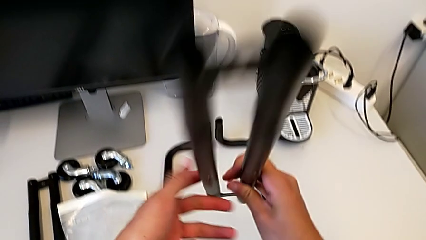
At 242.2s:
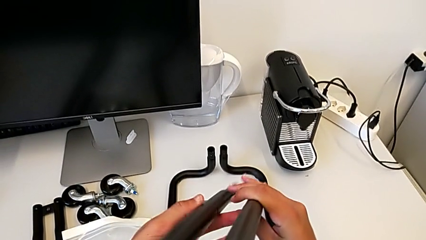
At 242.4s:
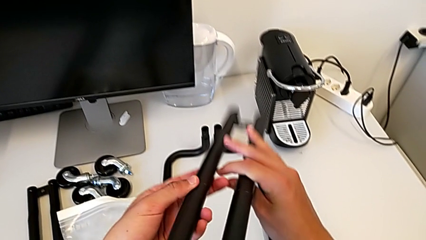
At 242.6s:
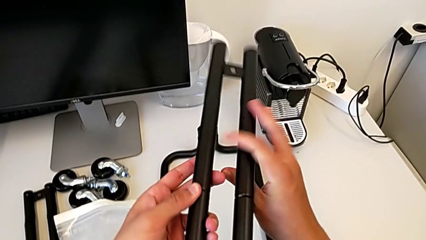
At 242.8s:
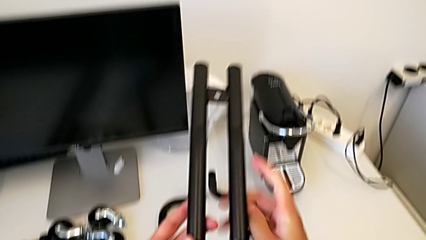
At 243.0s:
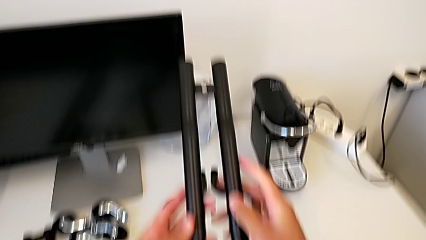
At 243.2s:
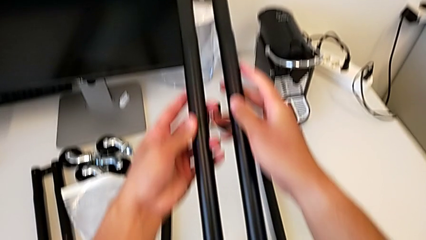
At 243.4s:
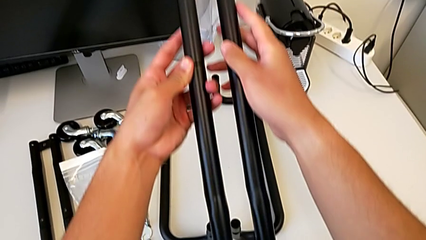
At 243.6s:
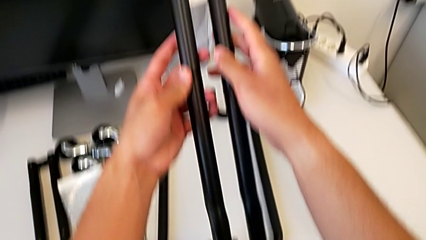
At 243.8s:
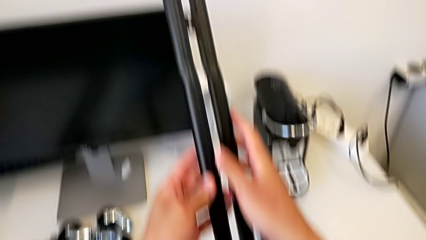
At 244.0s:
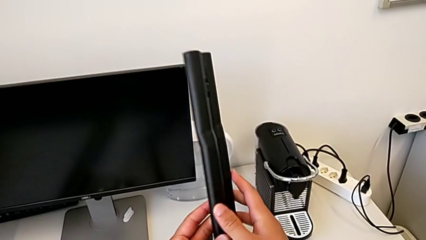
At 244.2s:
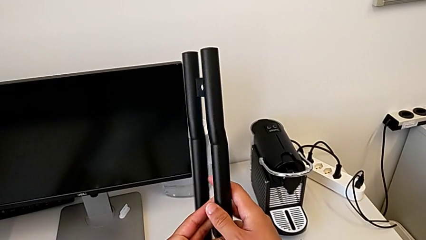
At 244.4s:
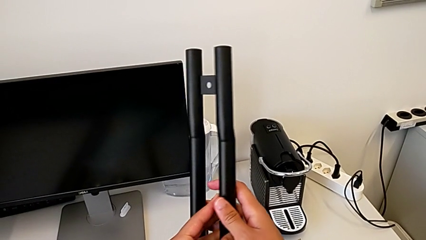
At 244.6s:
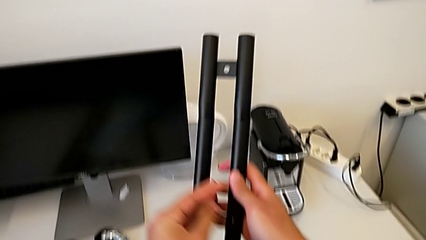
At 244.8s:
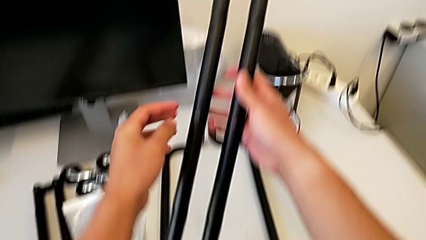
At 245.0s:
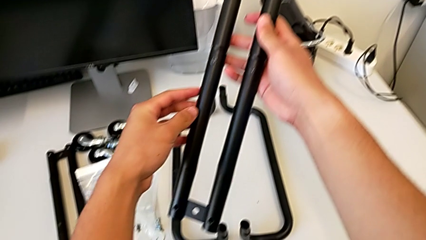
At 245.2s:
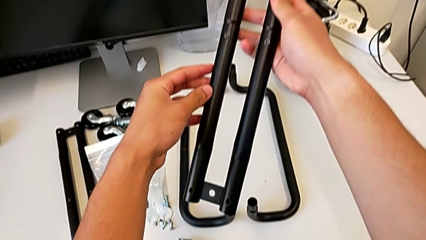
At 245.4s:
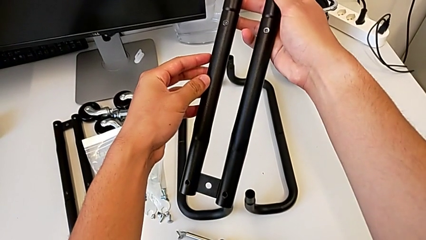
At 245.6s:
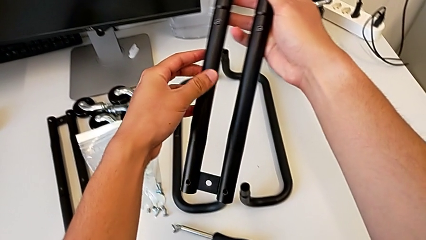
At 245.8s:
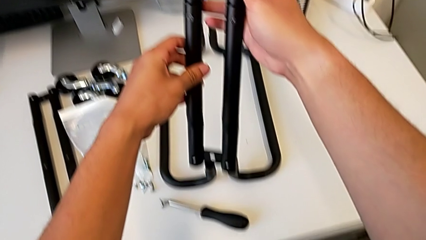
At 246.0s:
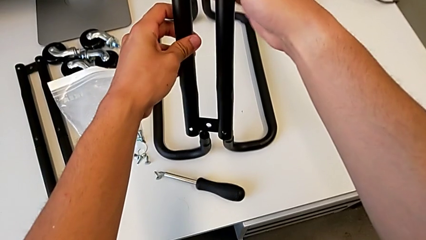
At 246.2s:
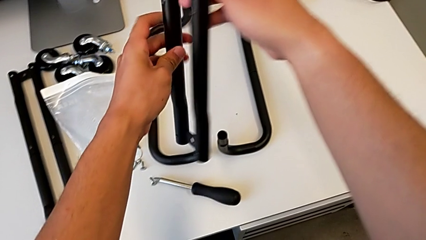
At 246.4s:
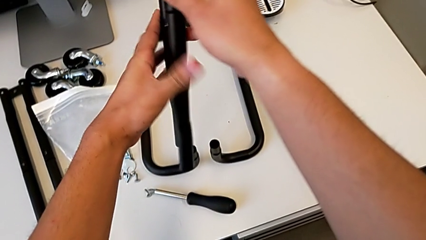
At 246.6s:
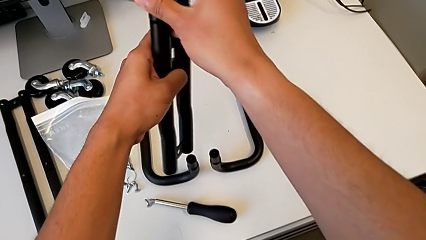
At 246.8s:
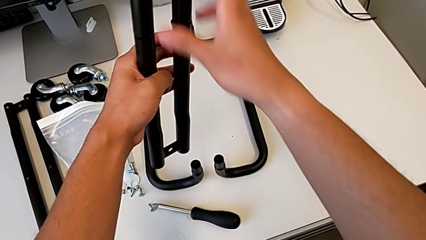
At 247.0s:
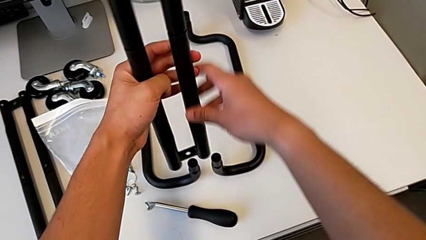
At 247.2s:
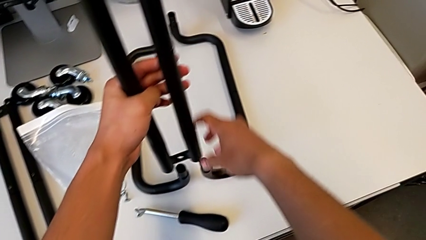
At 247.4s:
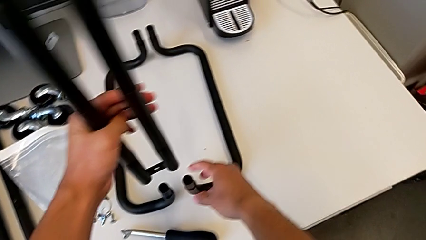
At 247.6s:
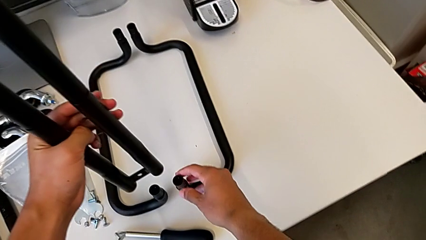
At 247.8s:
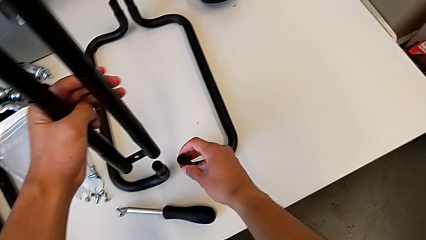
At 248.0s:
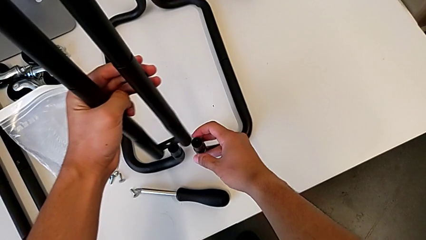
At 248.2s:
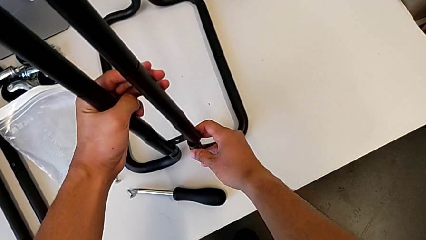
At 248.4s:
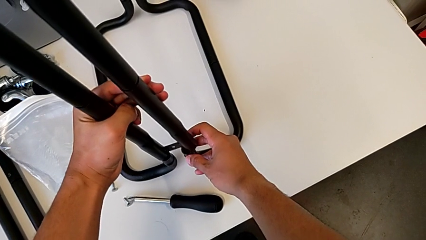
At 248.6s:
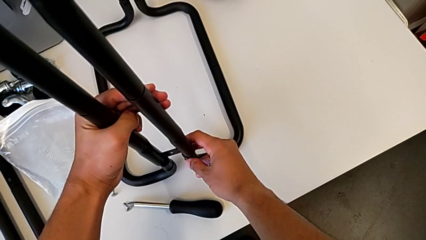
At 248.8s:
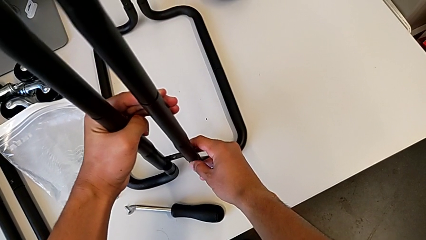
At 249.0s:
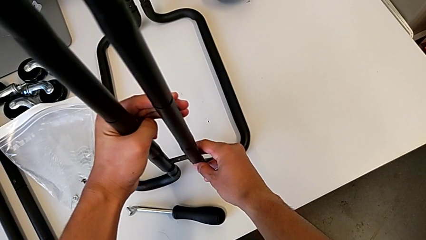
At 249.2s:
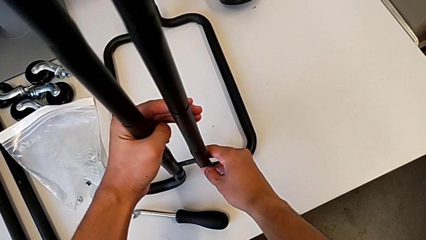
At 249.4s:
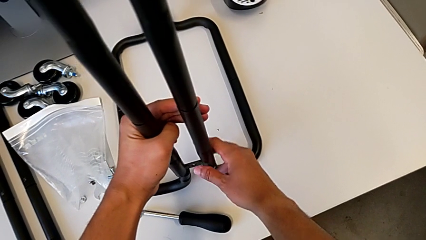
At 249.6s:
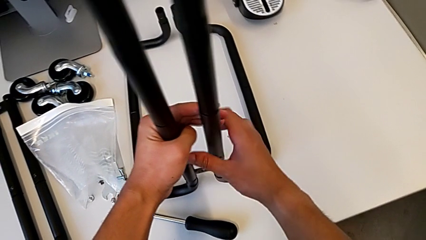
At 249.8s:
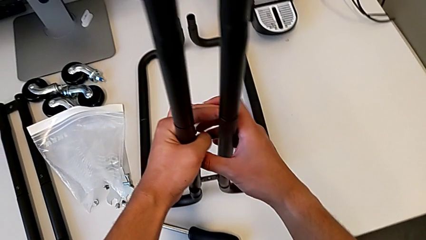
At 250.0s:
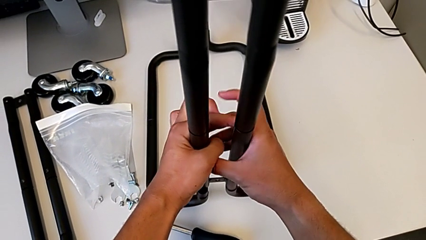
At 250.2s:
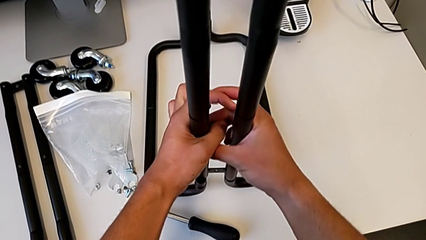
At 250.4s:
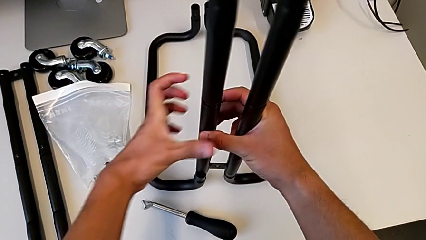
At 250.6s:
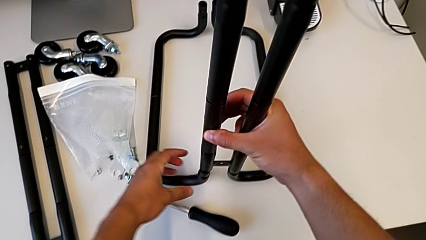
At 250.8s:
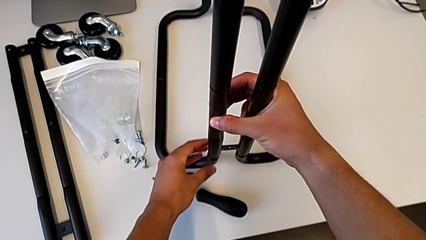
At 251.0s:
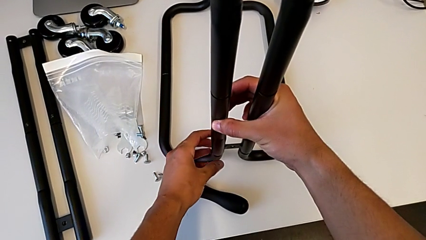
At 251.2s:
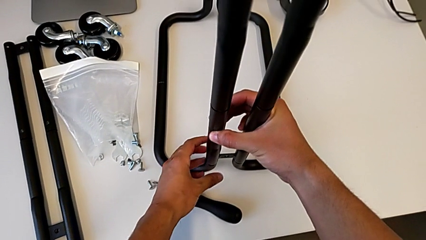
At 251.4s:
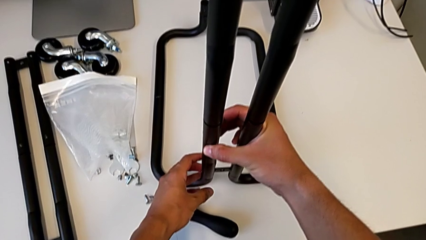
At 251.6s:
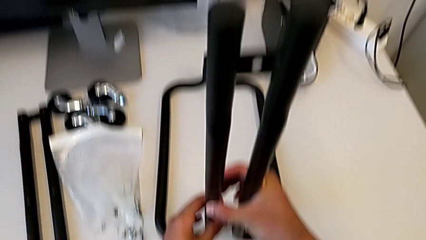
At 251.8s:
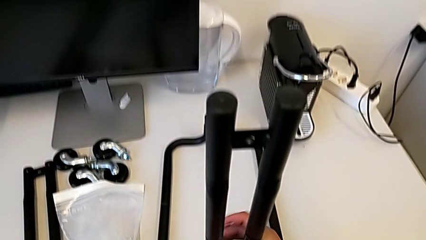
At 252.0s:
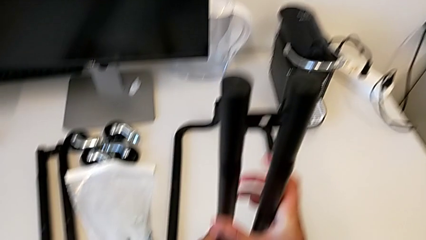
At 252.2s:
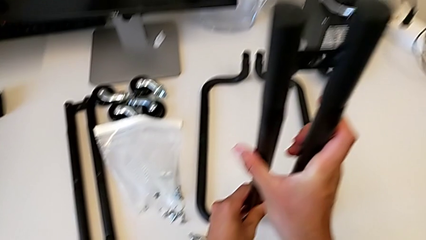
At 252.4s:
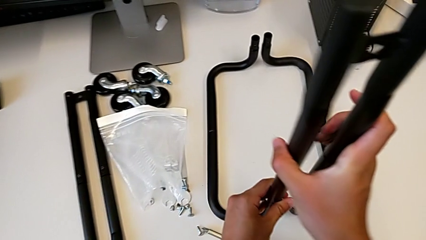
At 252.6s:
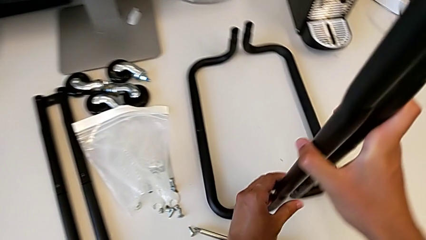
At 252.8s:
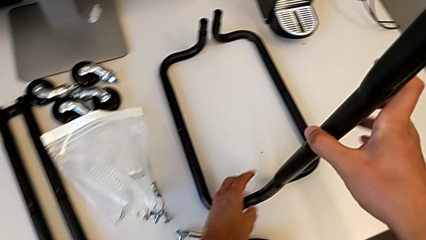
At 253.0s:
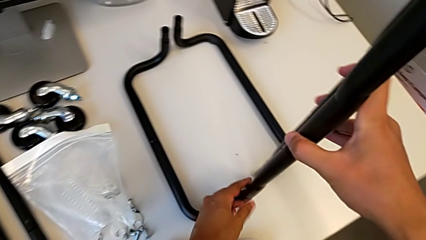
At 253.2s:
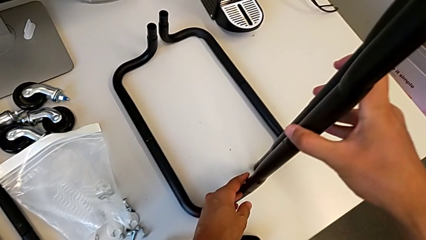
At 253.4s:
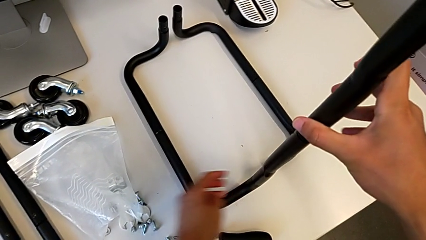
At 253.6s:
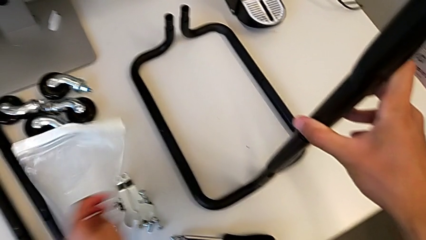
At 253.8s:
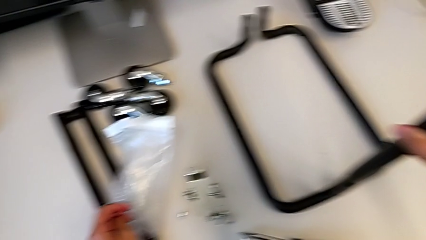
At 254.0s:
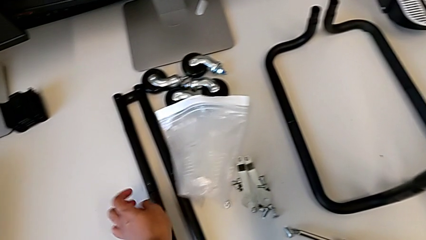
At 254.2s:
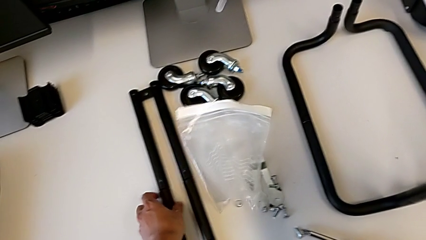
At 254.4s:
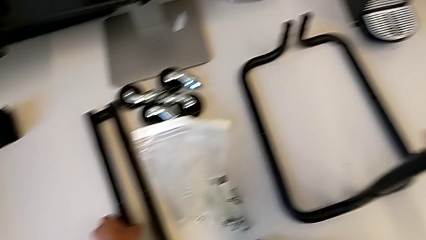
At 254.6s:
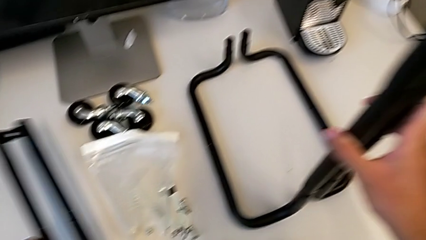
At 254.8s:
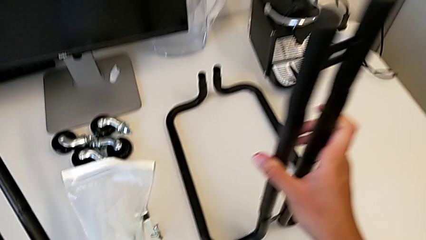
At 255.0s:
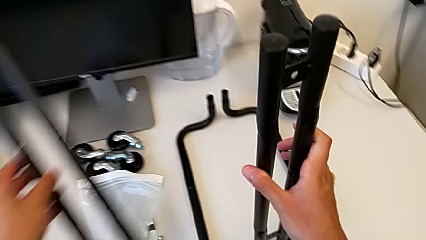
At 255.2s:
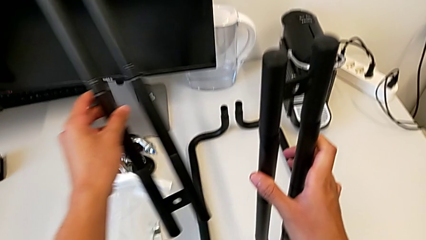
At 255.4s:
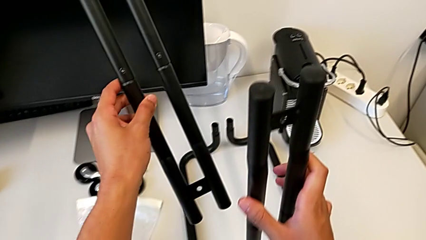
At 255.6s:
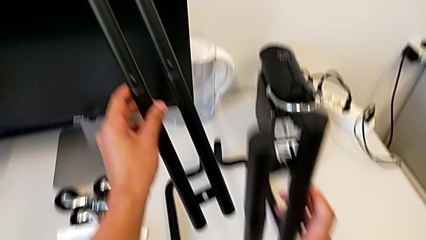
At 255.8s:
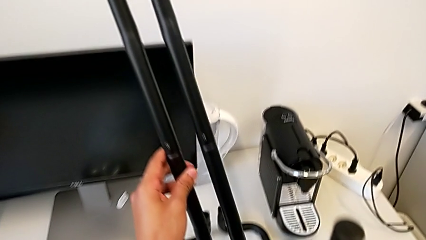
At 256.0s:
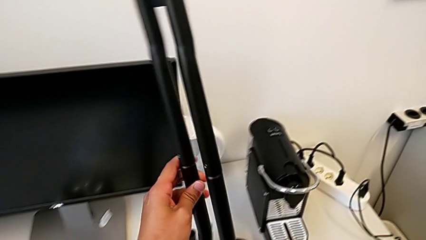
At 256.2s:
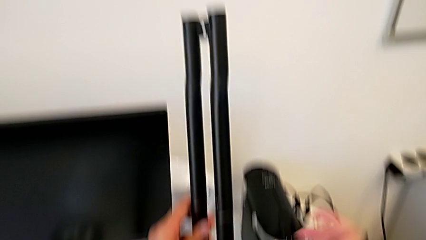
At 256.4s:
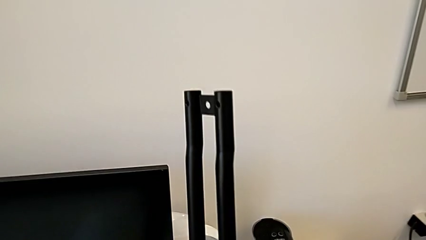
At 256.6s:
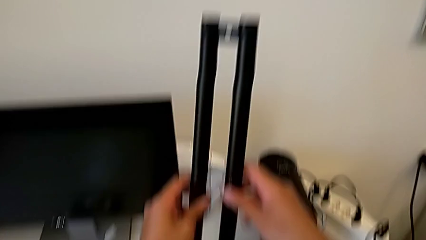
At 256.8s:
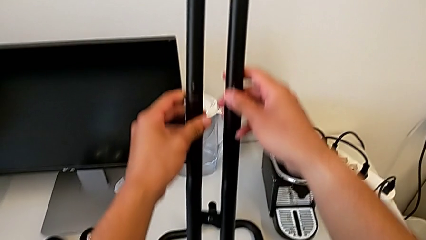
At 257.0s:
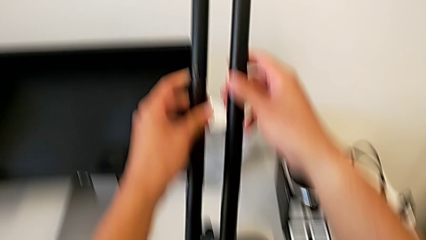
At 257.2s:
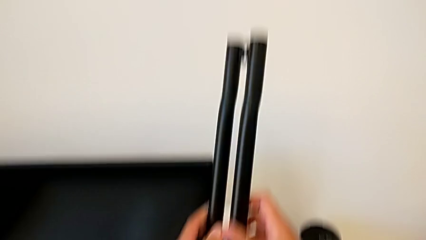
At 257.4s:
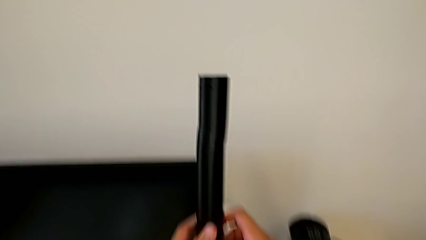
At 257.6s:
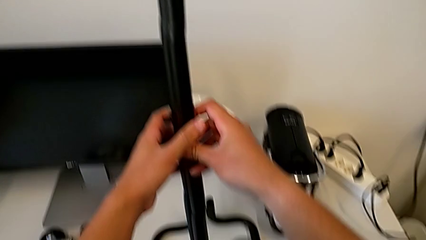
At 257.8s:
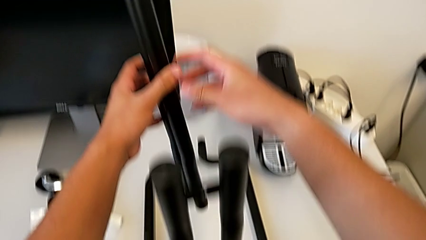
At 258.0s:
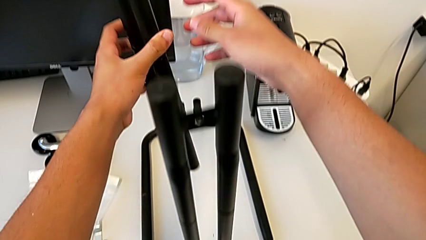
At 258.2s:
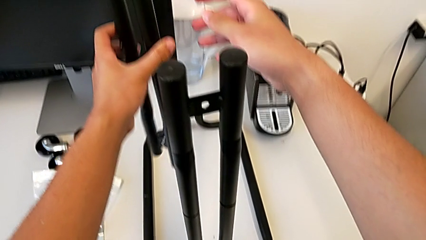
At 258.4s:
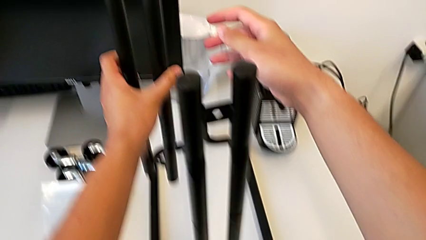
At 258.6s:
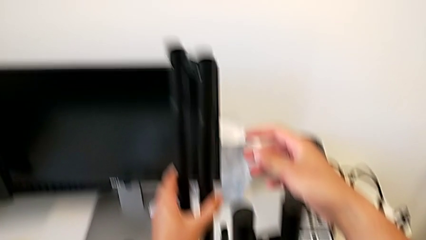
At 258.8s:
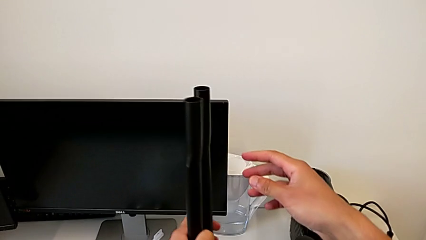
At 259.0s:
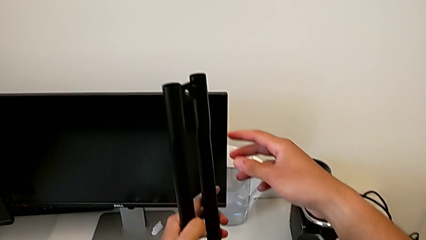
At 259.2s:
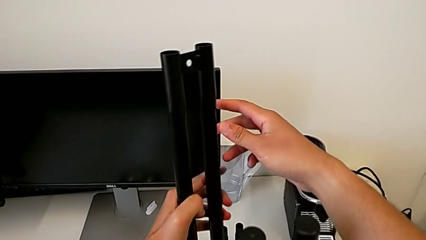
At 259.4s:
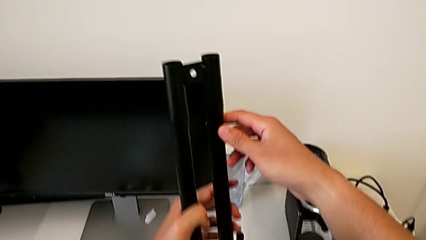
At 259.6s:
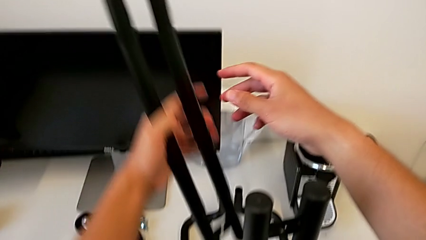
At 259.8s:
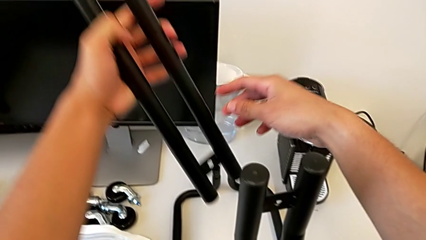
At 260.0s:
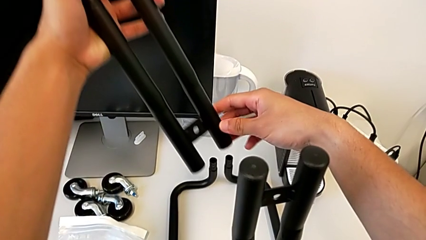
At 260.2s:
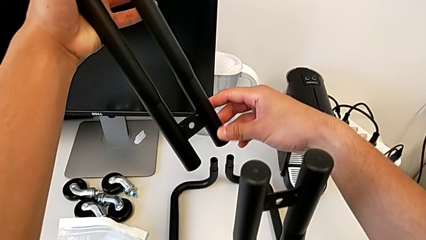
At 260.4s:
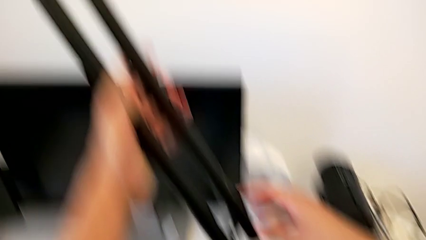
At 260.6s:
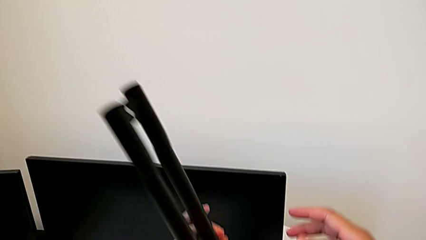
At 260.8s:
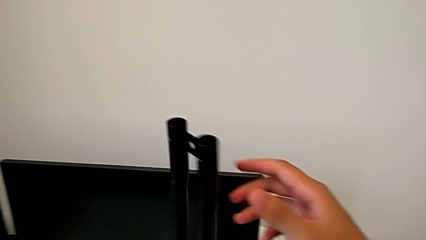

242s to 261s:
The camera wearer is inserting the sidebars into the base frame. They rotate the first leg and insert it. They grab the second leg and begin to rotate it.
